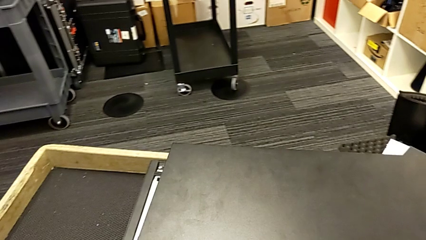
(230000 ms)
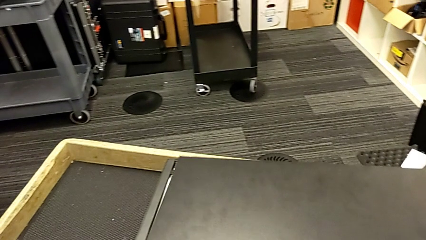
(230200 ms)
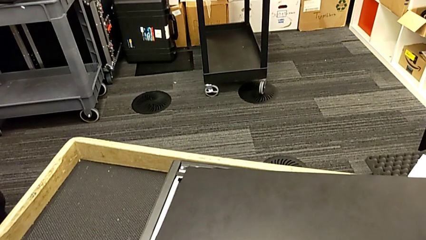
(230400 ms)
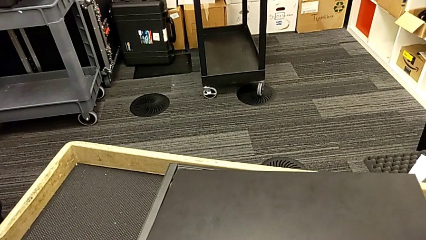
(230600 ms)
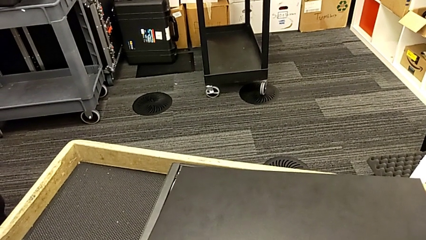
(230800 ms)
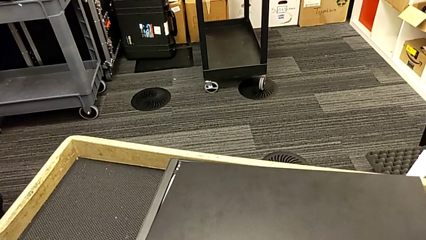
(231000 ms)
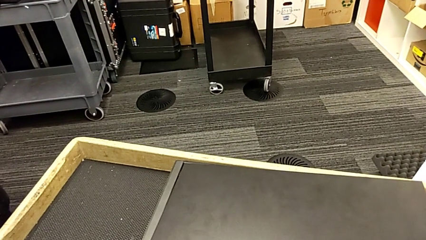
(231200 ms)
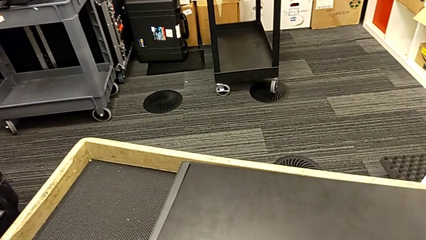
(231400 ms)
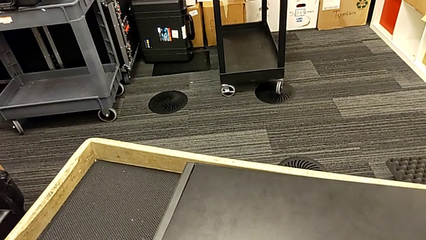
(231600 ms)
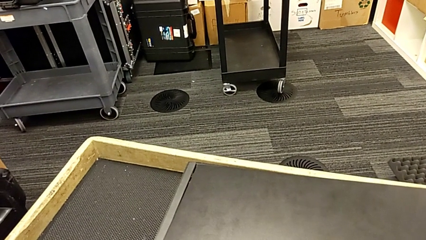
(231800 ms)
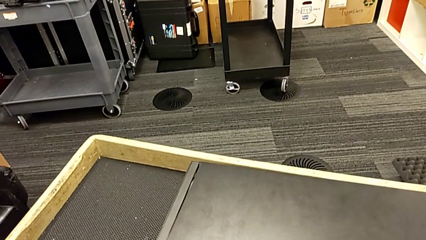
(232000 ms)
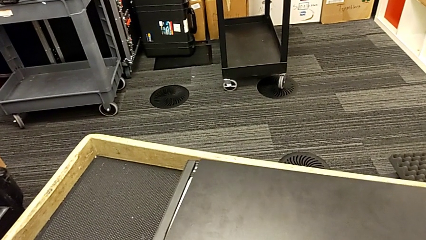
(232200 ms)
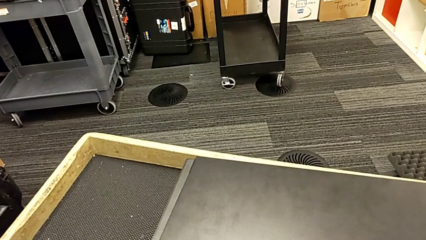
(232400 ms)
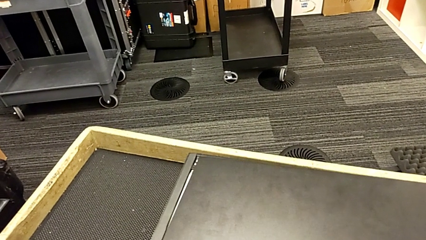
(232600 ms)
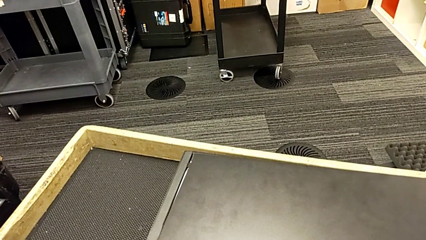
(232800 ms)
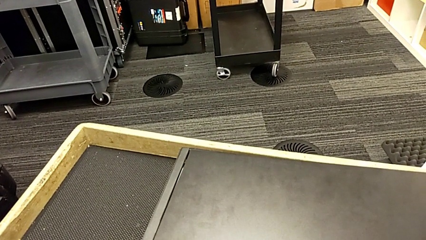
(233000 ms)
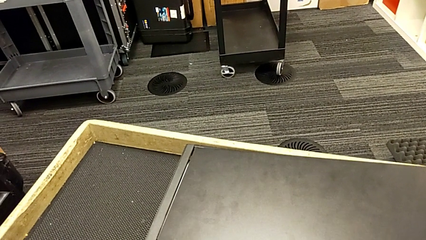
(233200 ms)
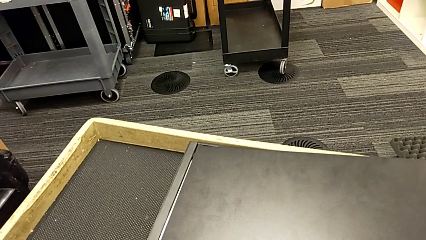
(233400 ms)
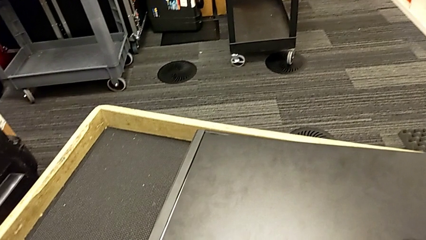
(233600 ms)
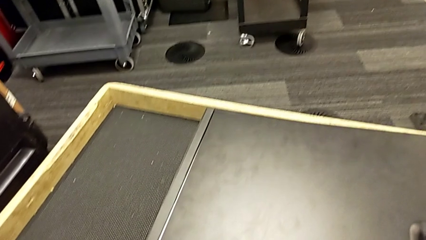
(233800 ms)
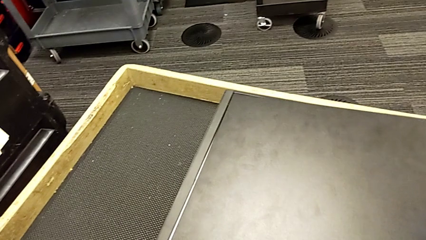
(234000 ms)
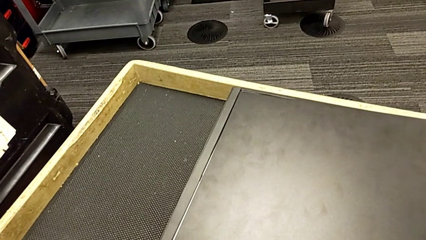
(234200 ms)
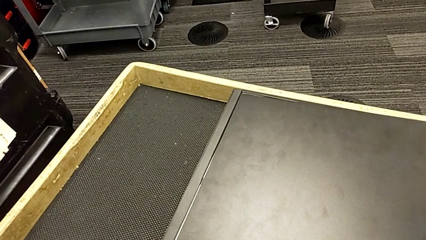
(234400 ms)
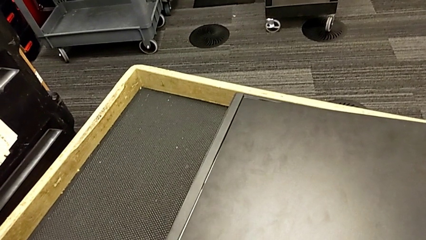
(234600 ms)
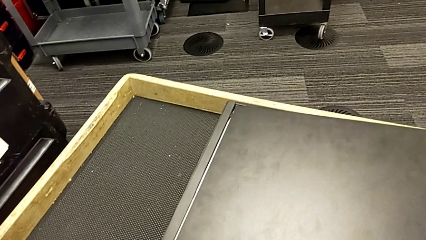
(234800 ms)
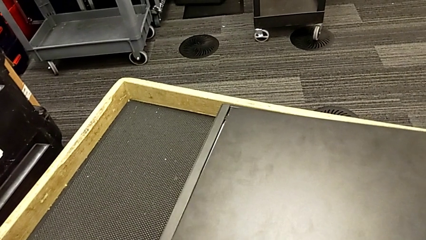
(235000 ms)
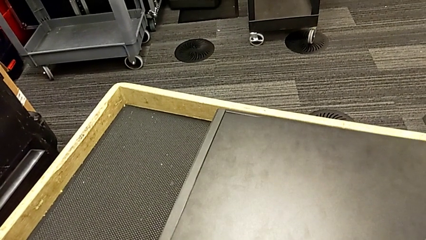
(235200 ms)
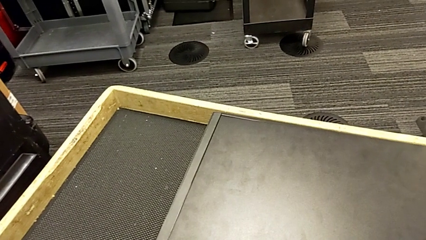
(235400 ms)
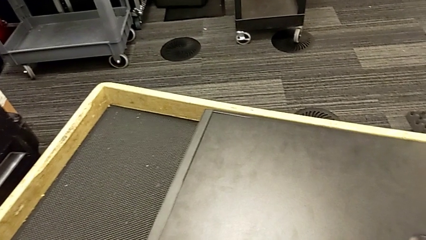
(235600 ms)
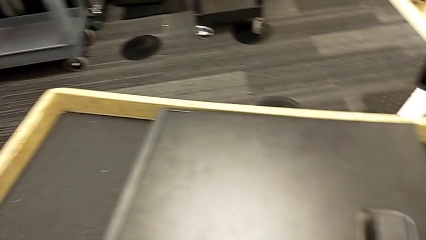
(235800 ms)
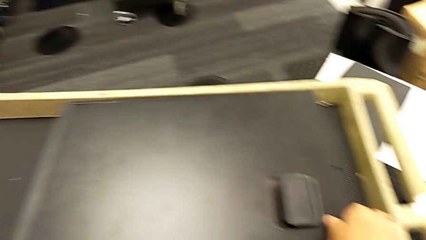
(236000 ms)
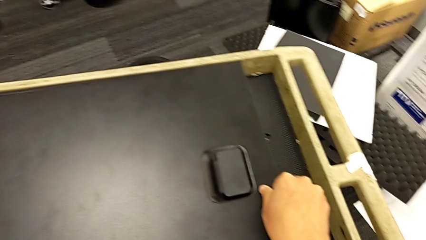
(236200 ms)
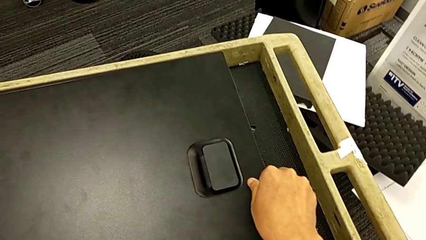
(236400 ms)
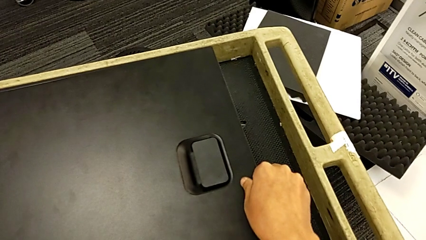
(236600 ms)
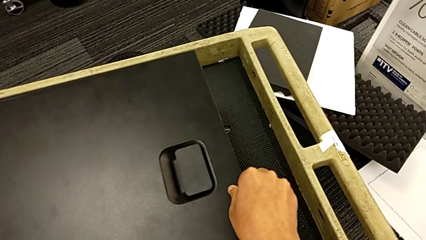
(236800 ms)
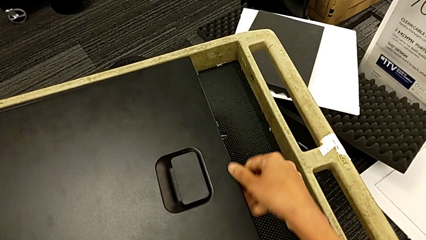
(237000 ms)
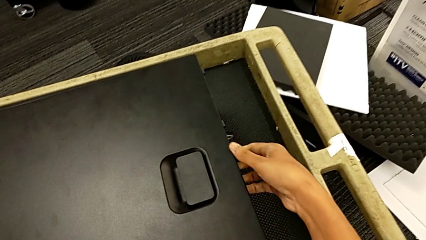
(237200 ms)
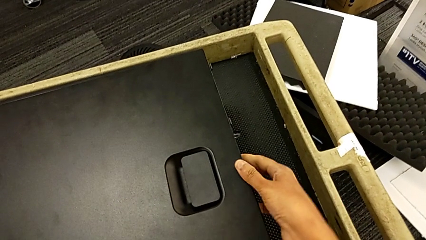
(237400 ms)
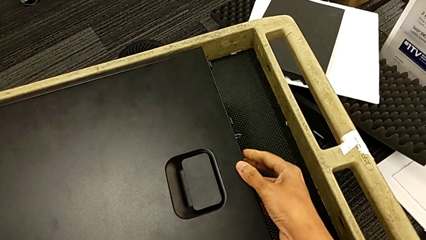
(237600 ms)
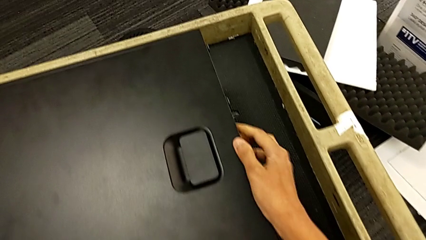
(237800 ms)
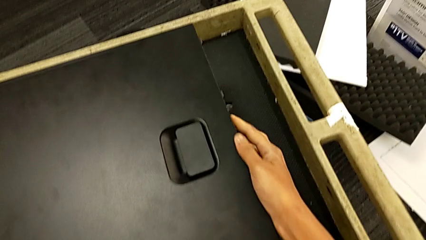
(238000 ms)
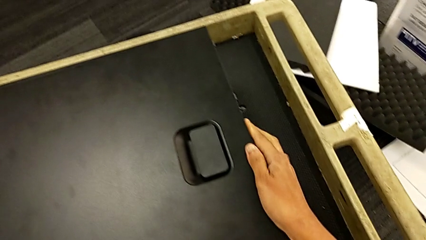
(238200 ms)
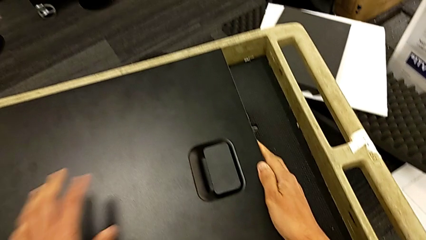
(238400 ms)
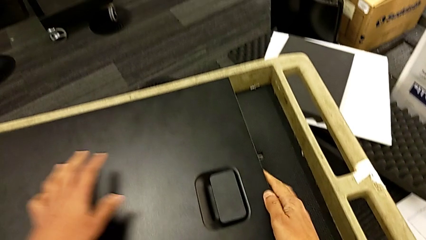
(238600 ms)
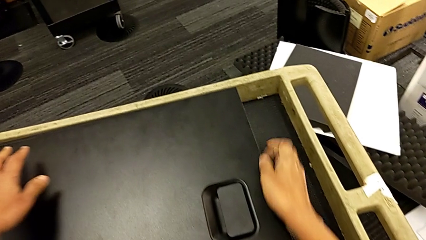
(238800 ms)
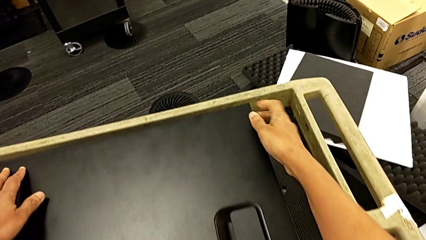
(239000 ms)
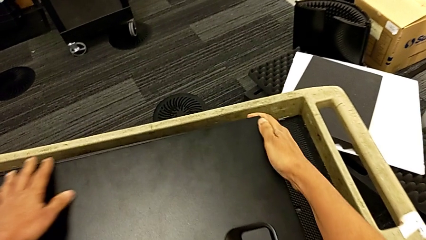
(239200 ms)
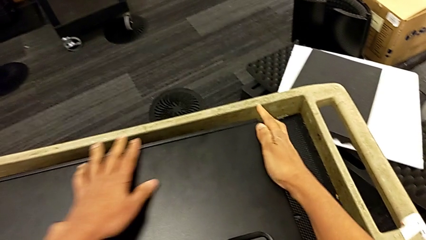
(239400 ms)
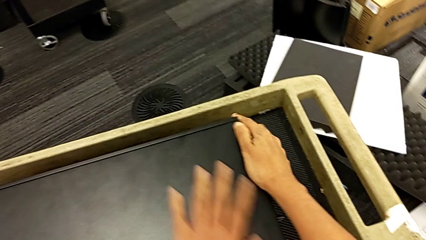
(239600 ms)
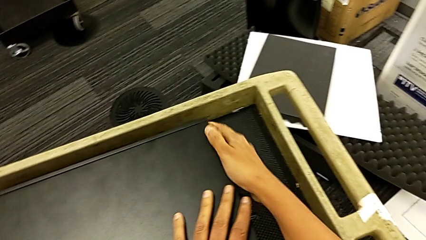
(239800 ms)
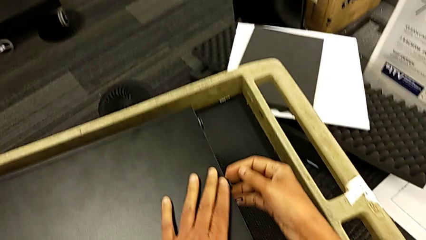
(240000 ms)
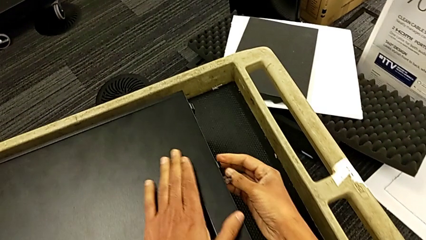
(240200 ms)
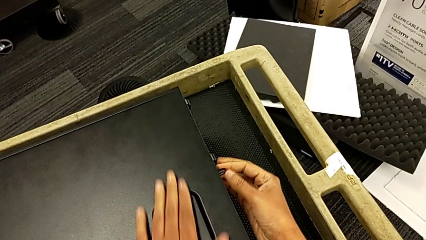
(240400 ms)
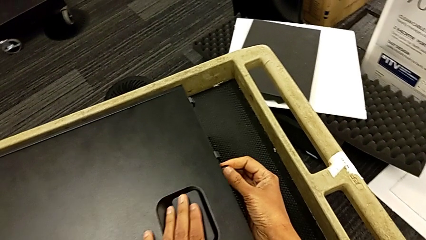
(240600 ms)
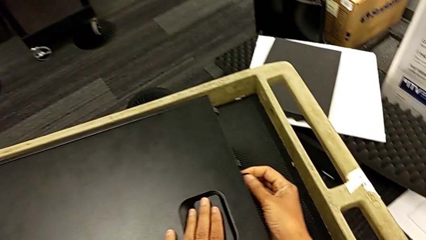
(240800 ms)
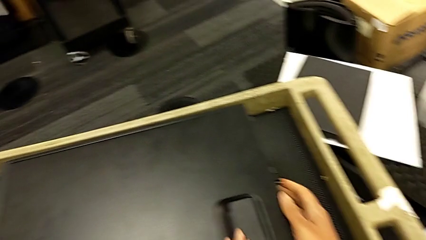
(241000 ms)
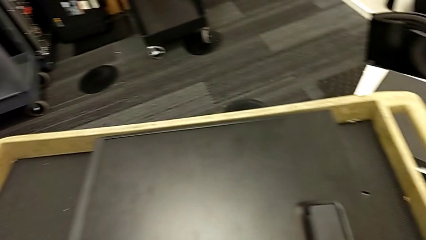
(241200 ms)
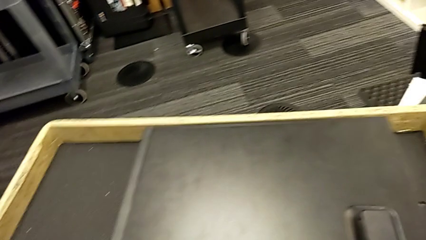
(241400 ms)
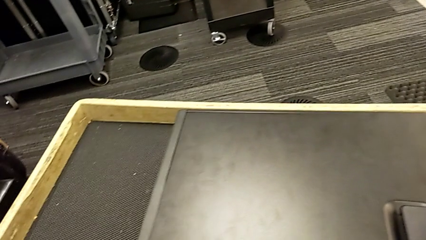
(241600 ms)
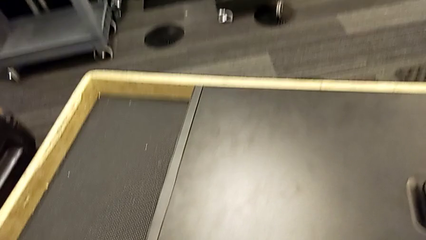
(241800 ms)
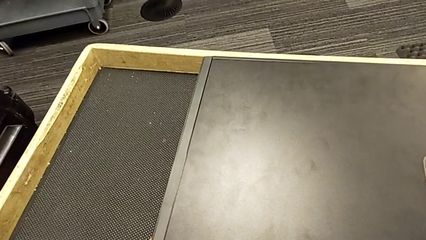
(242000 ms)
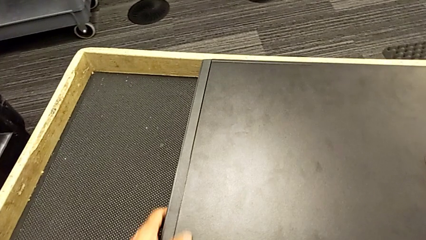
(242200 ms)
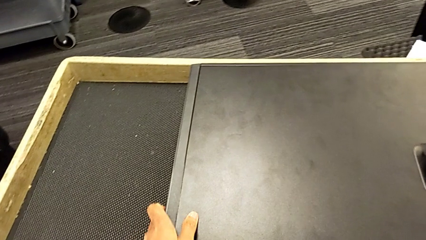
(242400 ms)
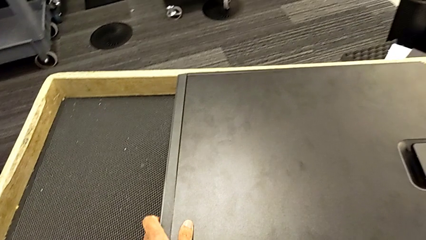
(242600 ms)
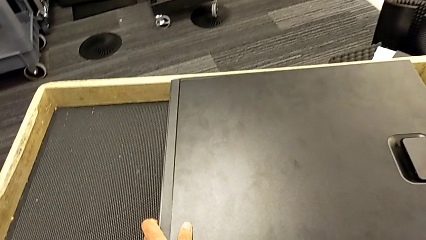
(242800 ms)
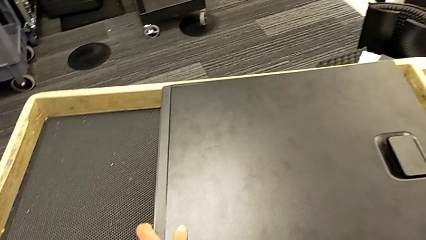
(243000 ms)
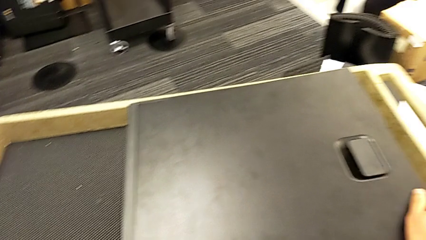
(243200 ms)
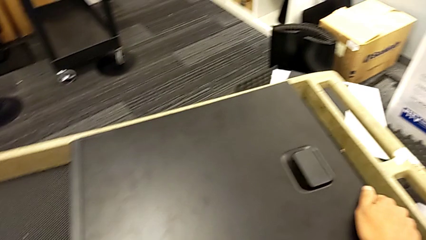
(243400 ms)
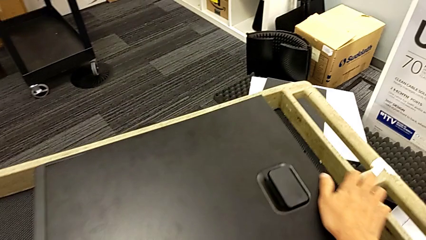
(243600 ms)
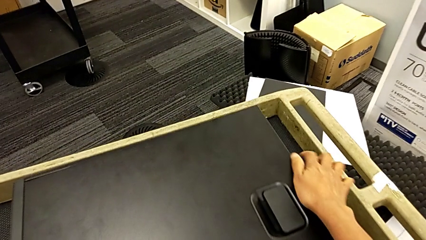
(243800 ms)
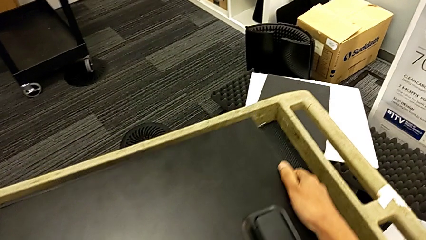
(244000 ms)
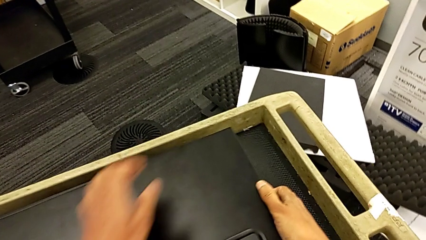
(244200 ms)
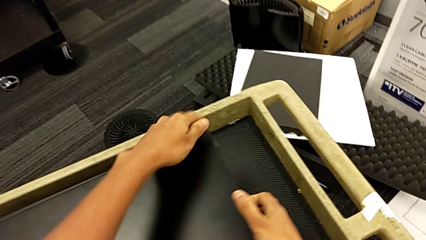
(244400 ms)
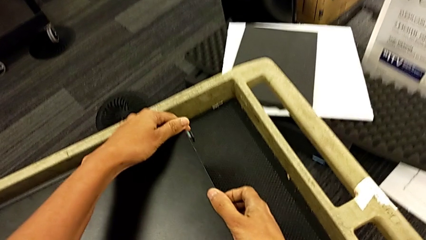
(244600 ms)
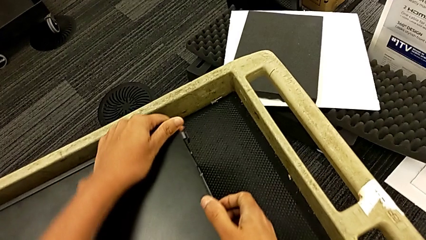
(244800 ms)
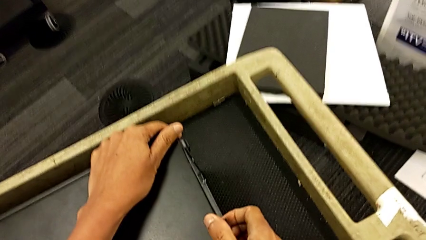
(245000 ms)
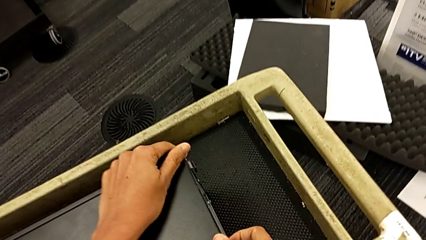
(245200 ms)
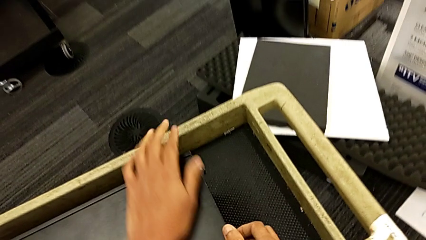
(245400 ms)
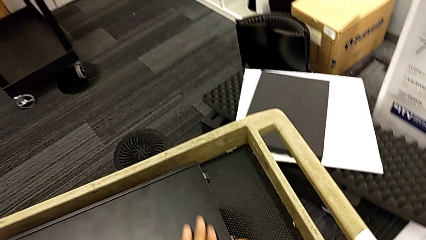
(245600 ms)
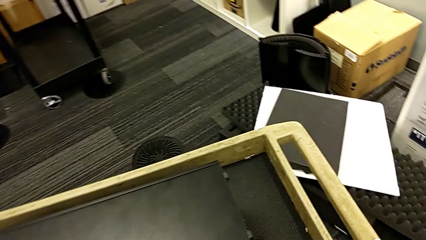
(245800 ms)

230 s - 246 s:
The camera wearer is closing the computer tower. They align the cover, touch it and close it.
